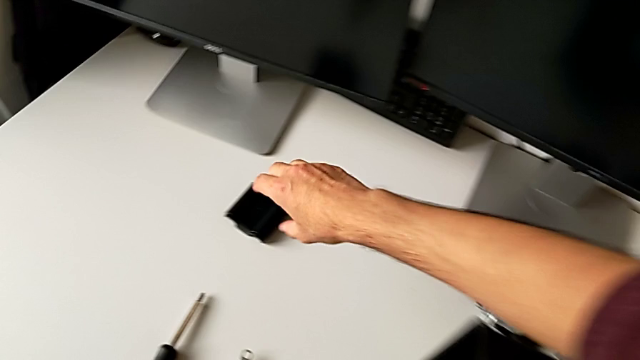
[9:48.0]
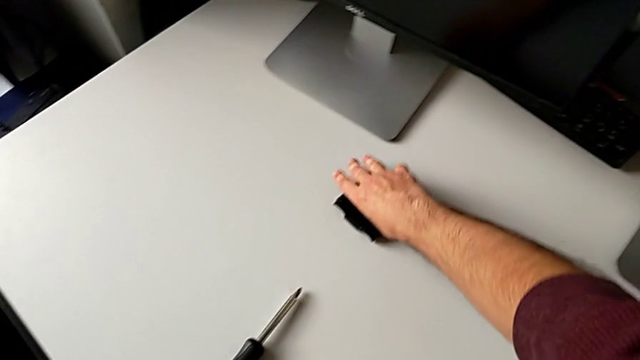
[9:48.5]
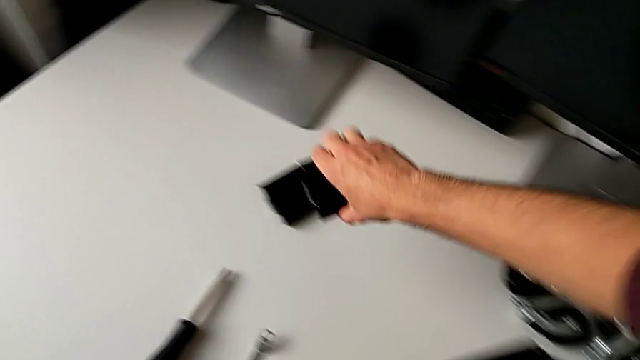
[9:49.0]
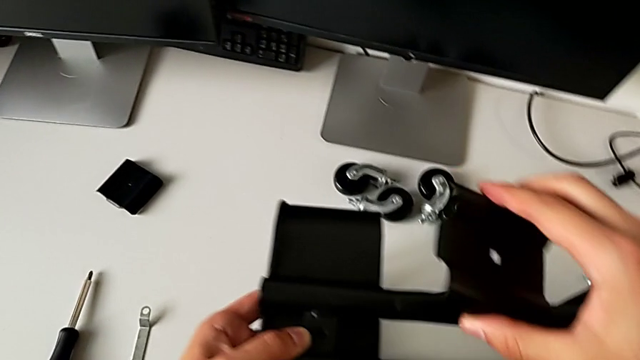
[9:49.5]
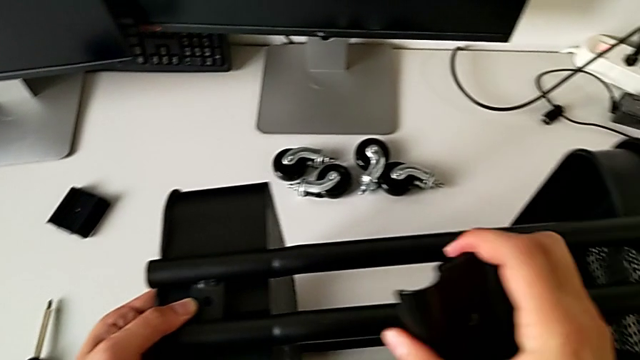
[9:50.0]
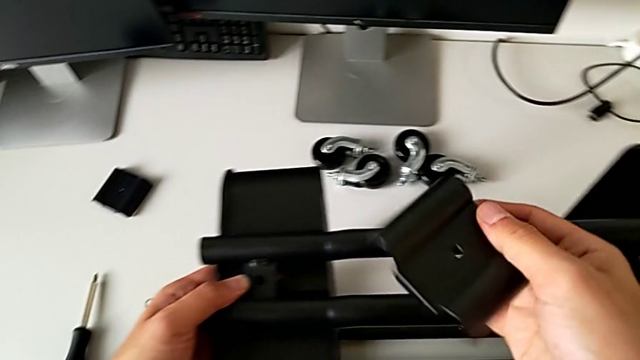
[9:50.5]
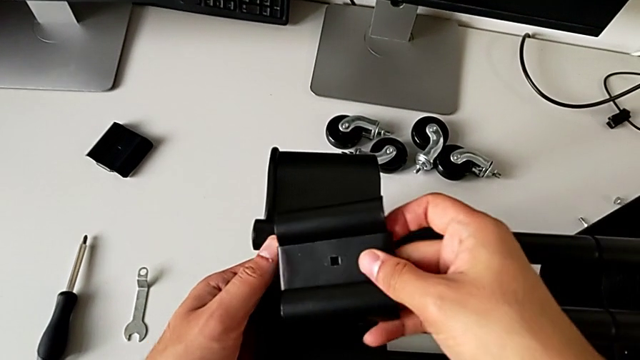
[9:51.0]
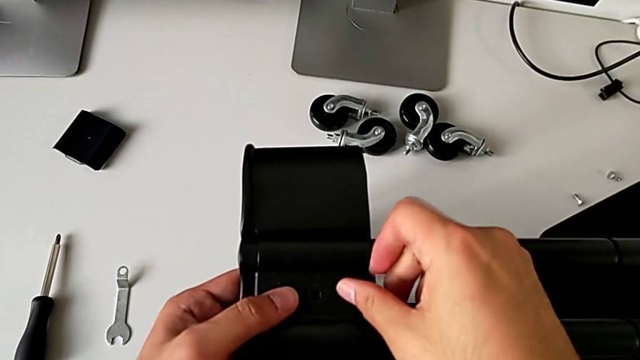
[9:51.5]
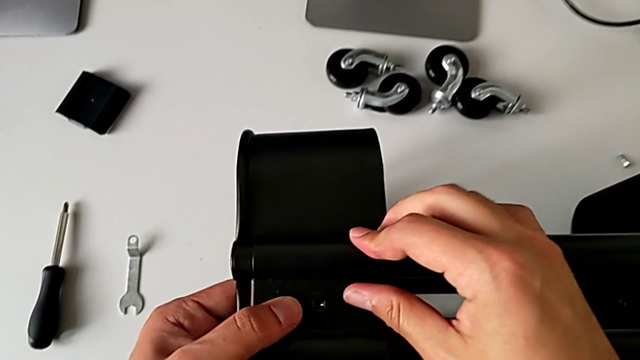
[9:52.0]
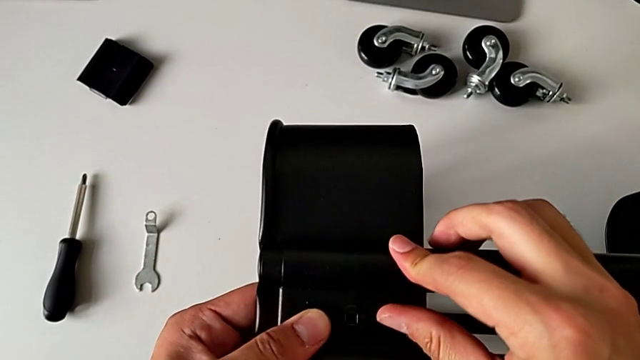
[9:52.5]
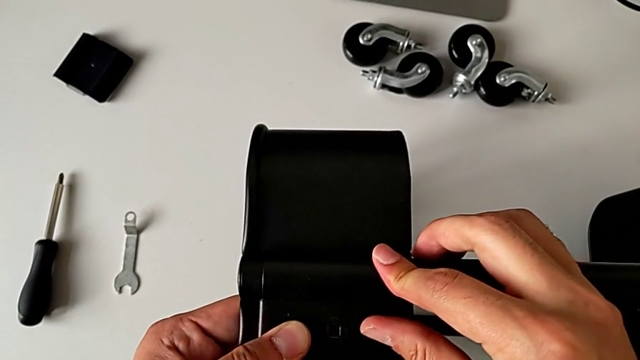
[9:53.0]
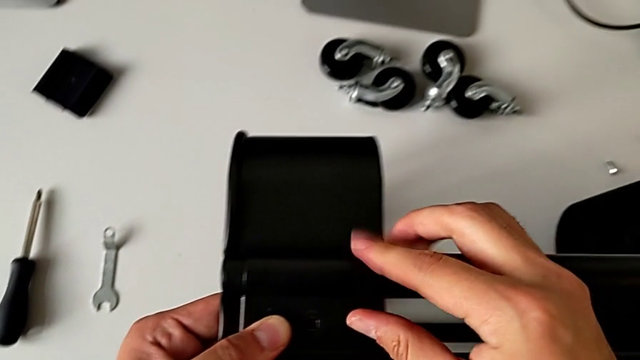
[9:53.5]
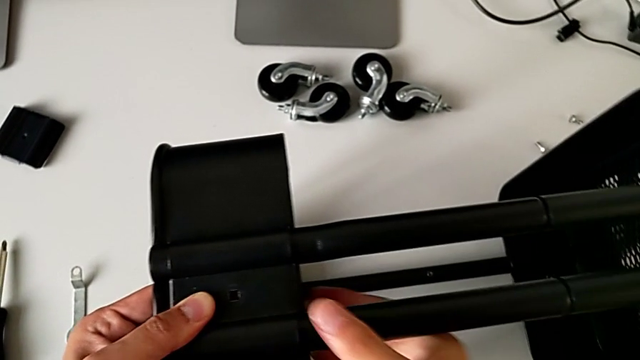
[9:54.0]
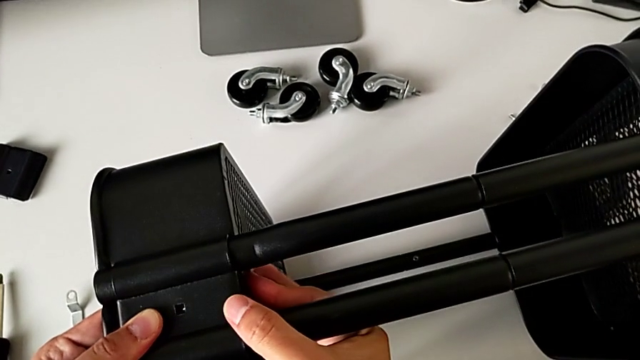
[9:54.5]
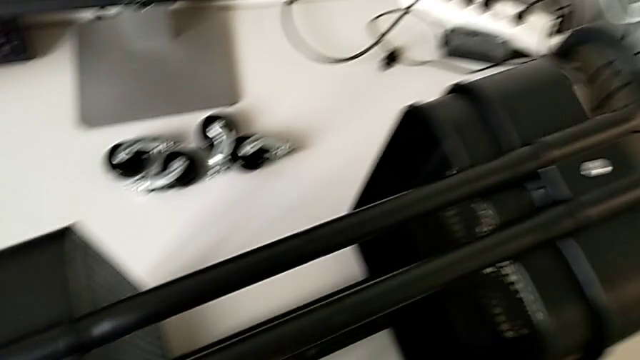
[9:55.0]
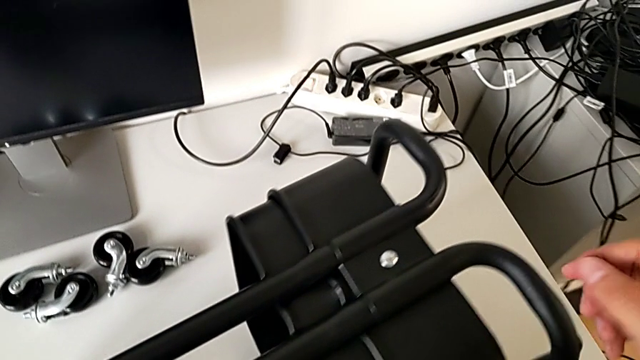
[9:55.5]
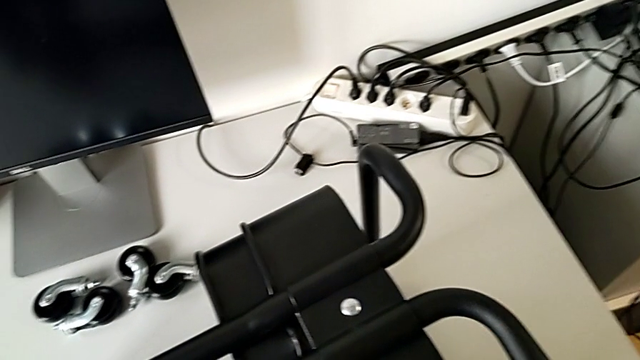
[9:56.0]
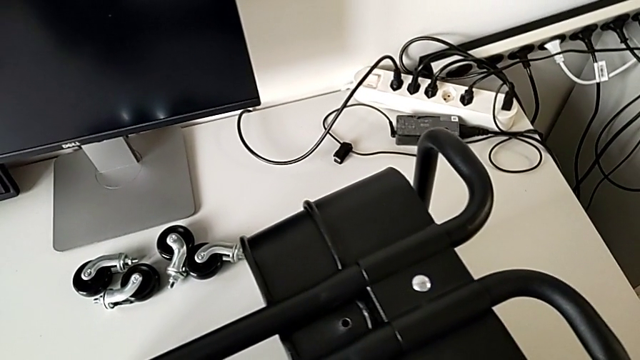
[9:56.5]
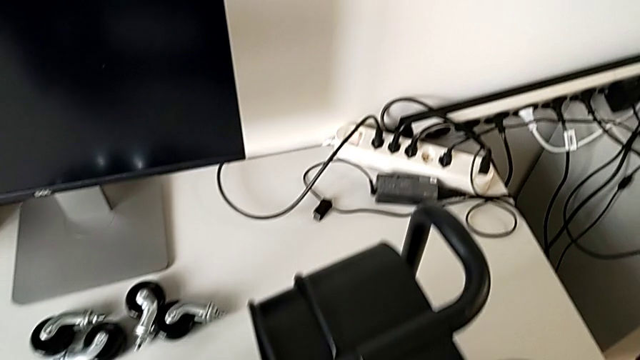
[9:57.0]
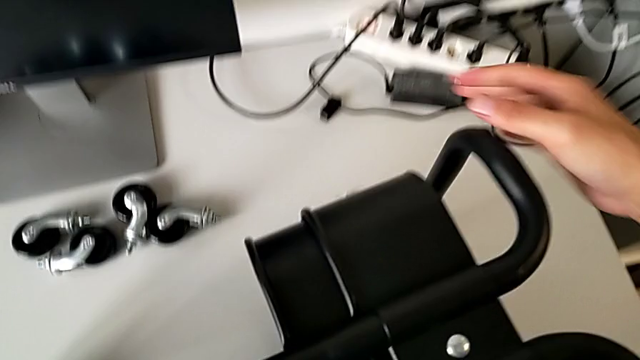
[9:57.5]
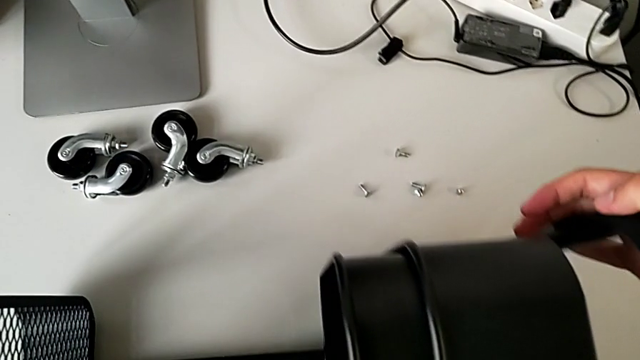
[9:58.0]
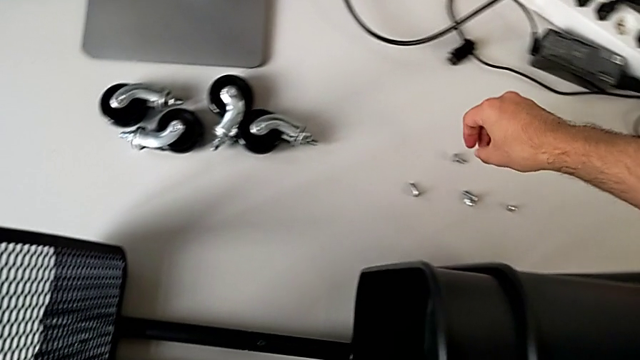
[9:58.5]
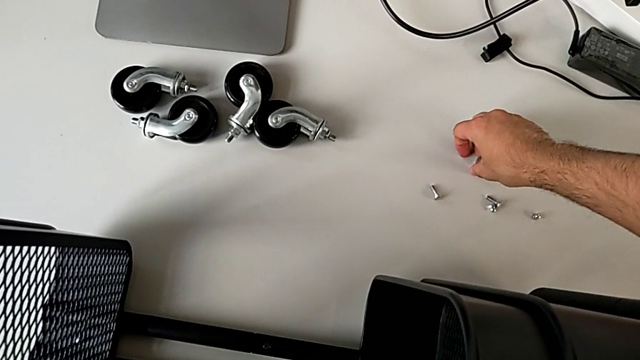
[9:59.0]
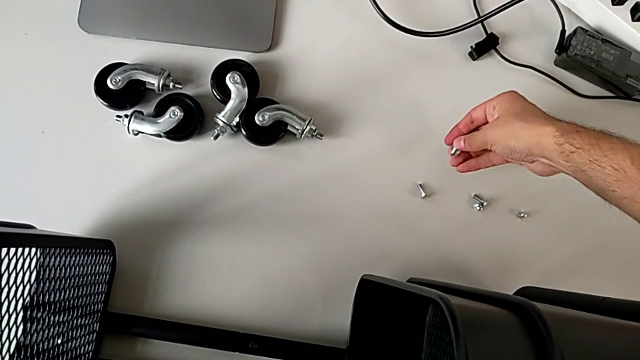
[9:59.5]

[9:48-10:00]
The camera wearer is assembling the top tray and inserting the middle tray in passing. They grab the bracket, lift it, assemble it, grab the utility cart and grab the bolt.

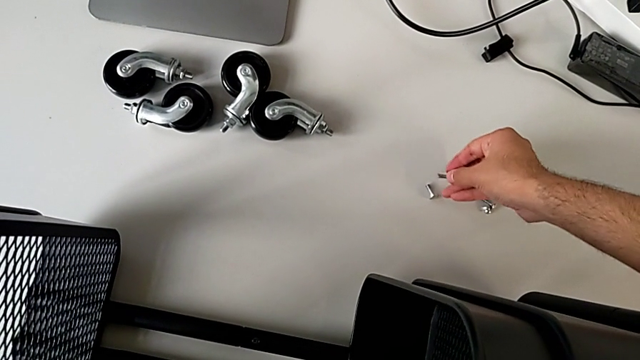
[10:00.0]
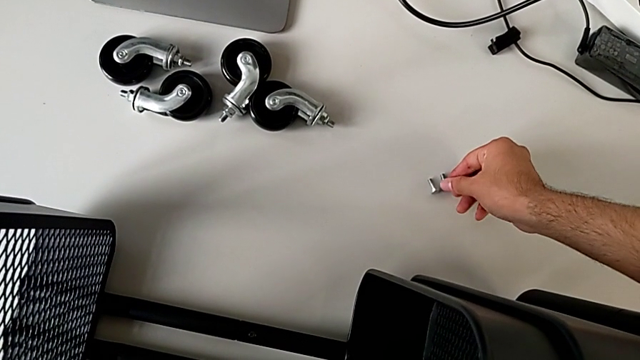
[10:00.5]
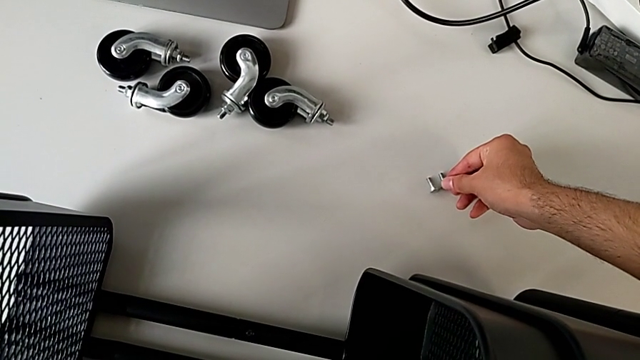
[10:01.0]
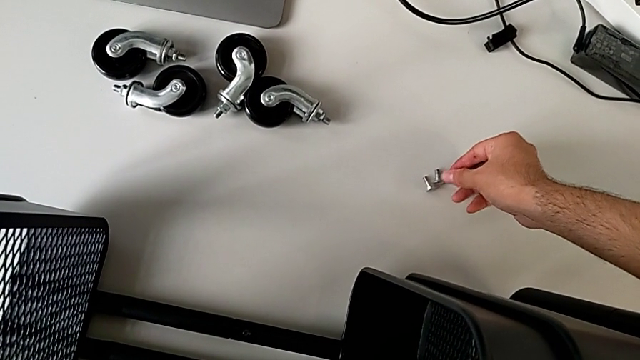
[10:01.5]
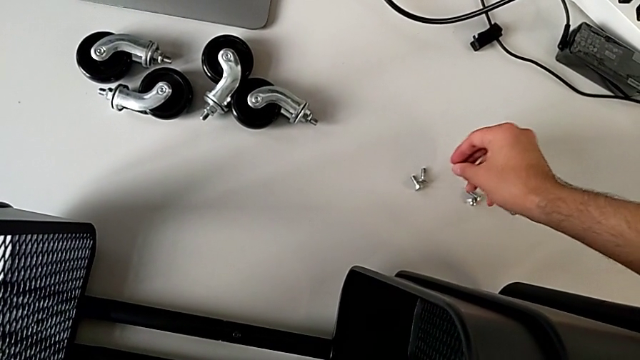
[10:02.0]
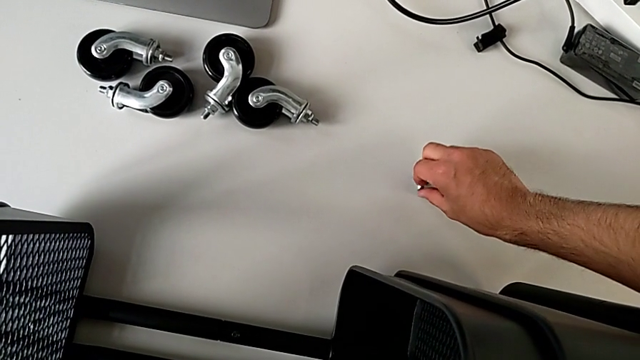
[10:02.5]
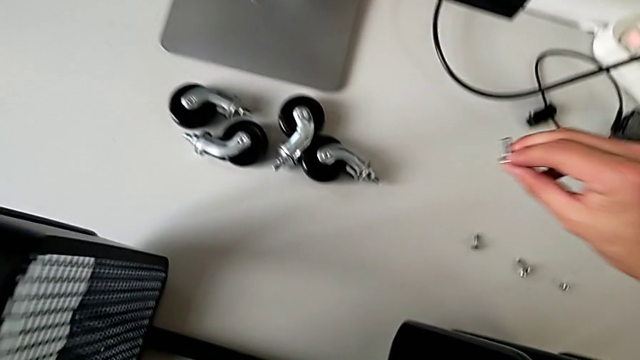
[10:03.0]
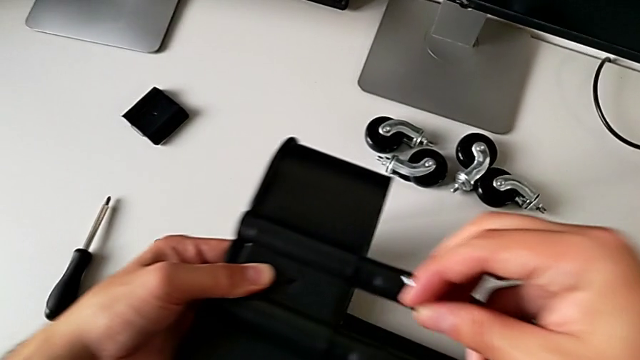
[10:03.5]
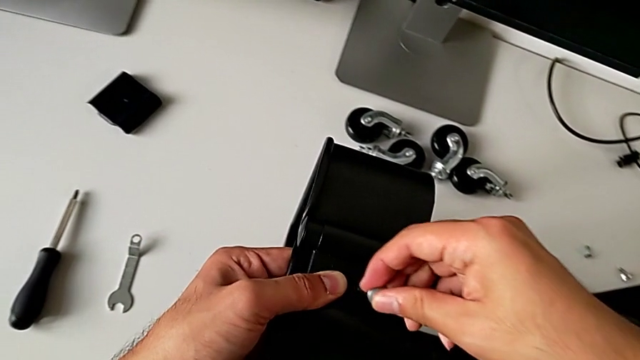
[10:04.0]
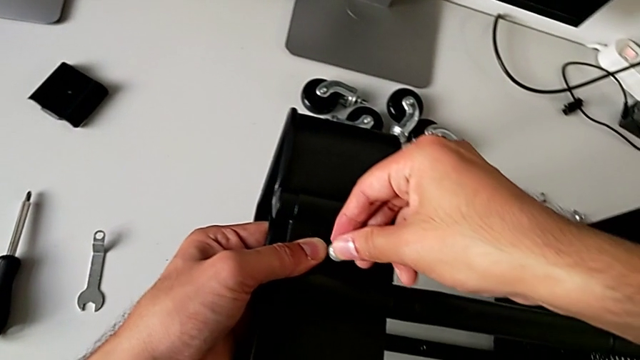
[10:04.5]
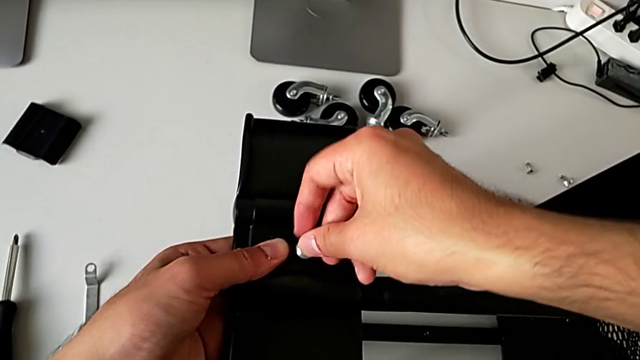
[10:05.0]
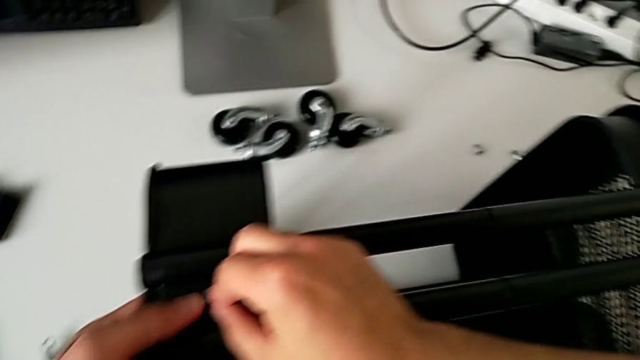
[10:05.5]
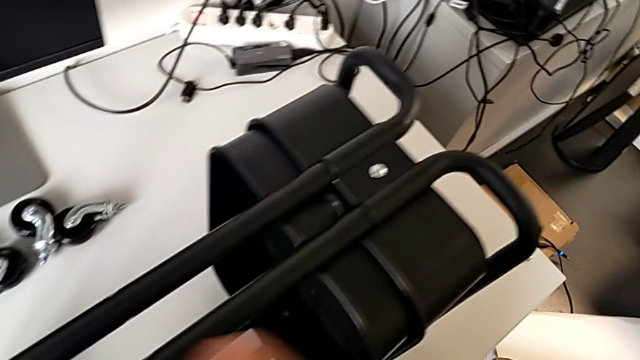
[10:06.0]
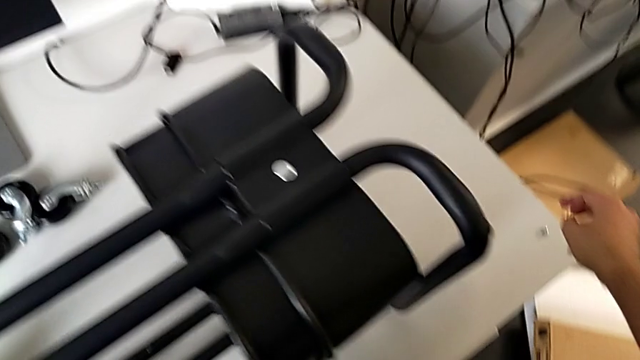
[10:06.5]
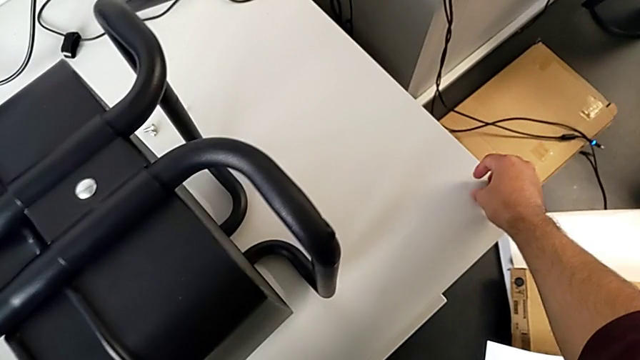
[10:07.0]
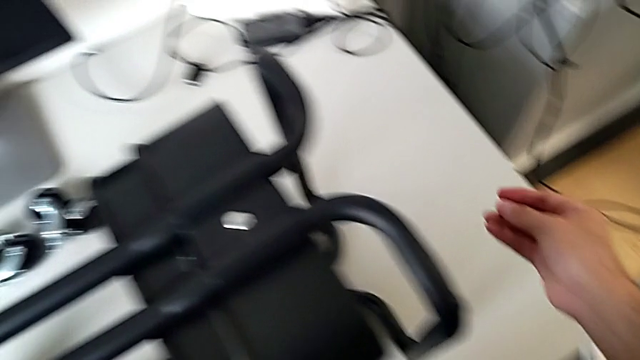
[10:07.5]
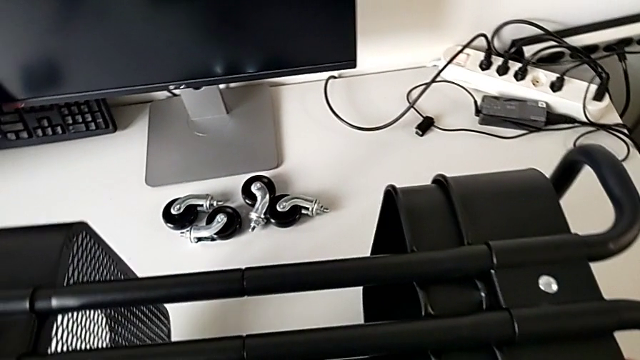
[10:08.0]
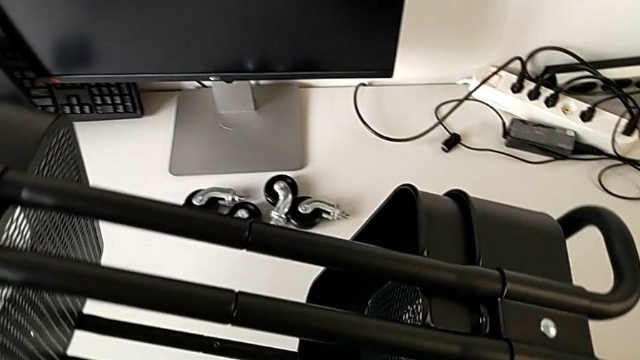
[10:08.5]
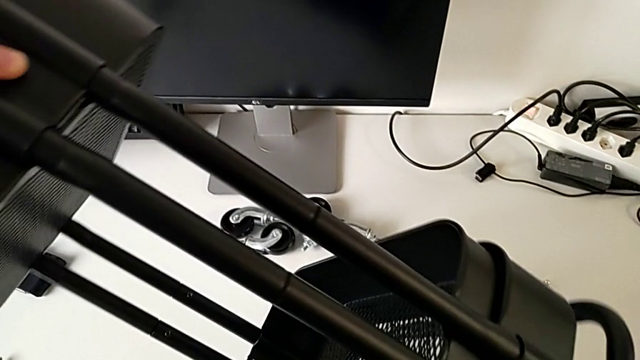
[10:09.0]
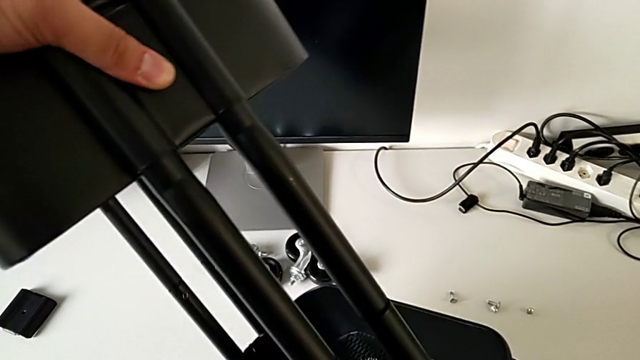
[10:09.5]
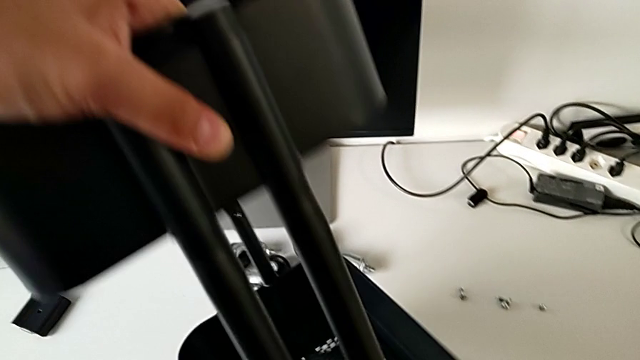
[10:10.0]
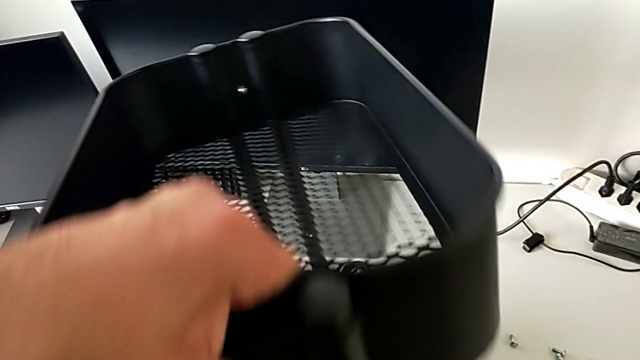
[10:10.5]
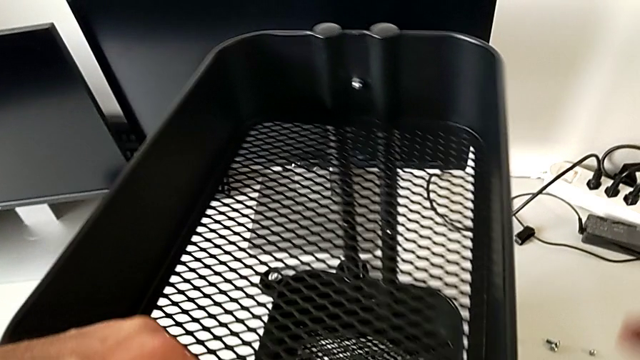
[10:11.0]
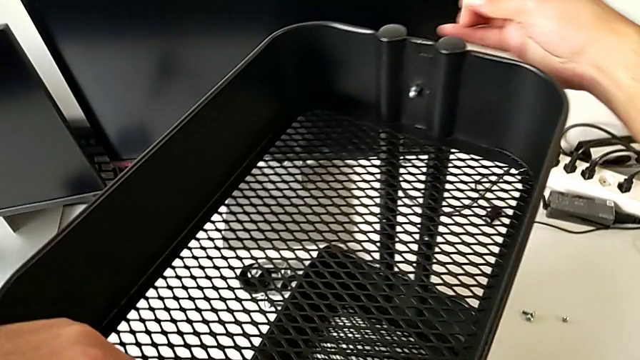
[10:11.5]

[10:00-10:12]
The camera wearer is assembling the top tray and inserting the middle tray in passing. They place the bolt, grab it, insert it, grab the hexagon cap nut and lift the utility cart.
